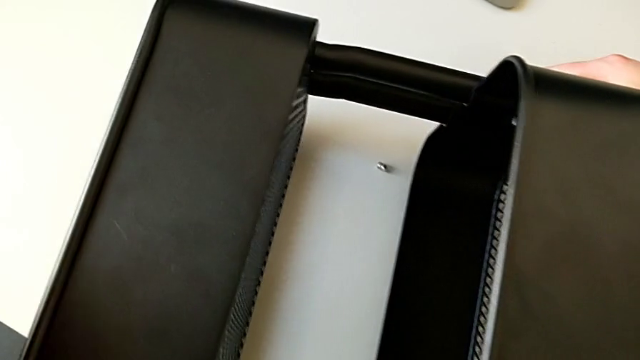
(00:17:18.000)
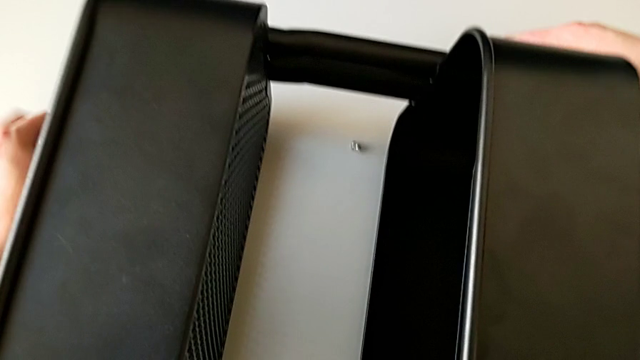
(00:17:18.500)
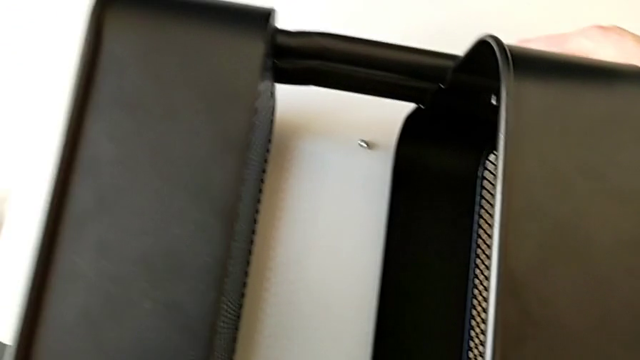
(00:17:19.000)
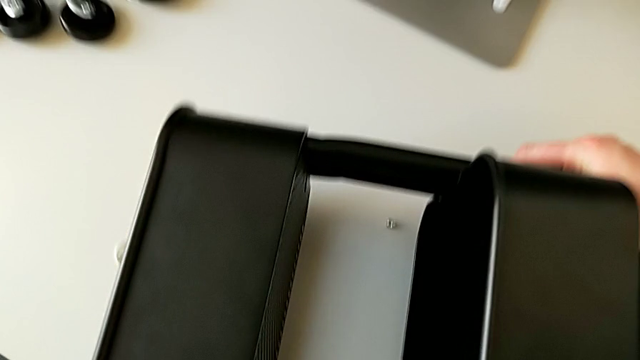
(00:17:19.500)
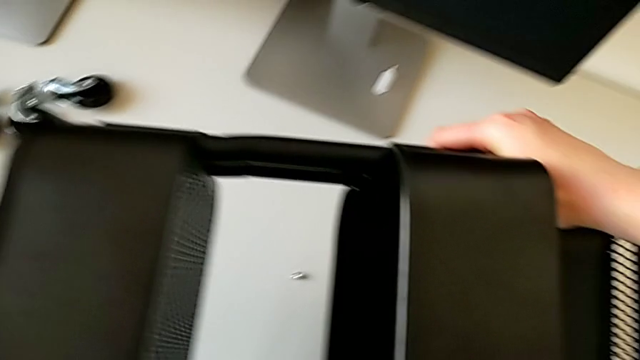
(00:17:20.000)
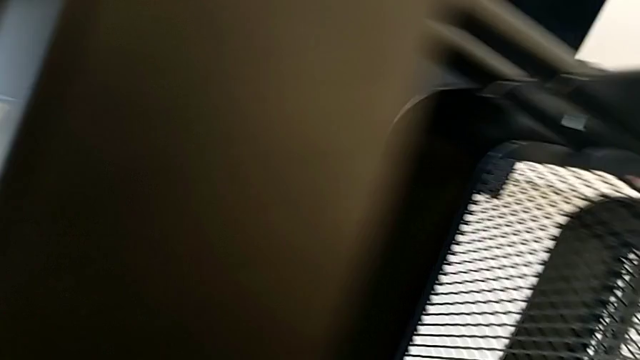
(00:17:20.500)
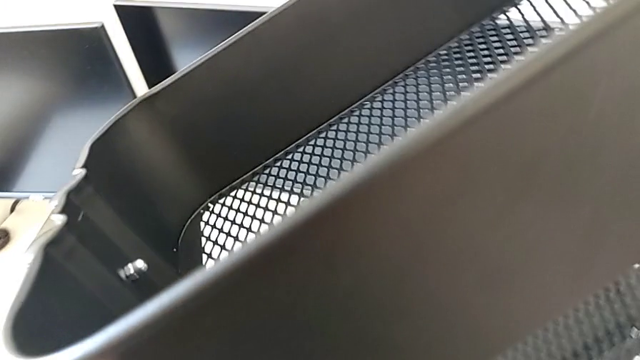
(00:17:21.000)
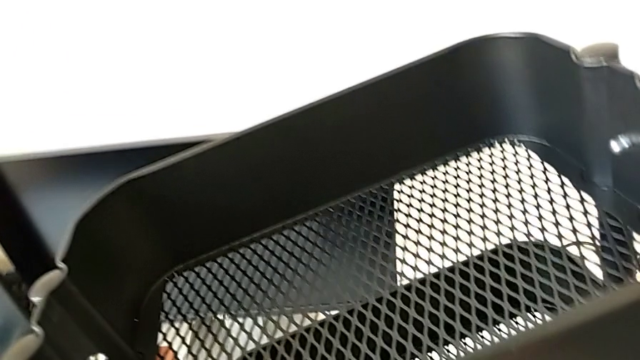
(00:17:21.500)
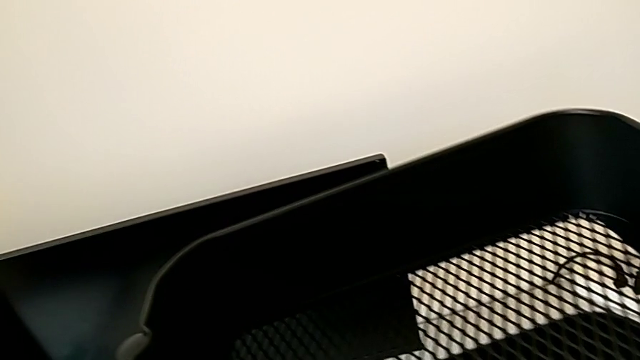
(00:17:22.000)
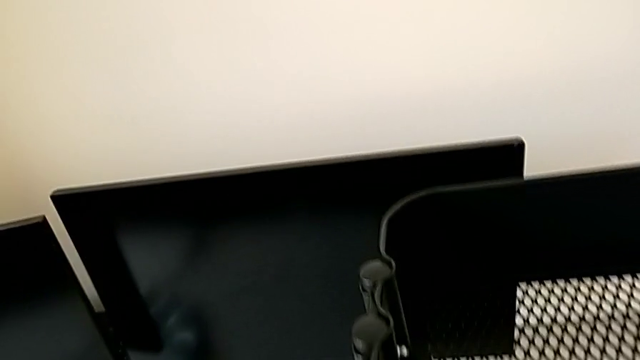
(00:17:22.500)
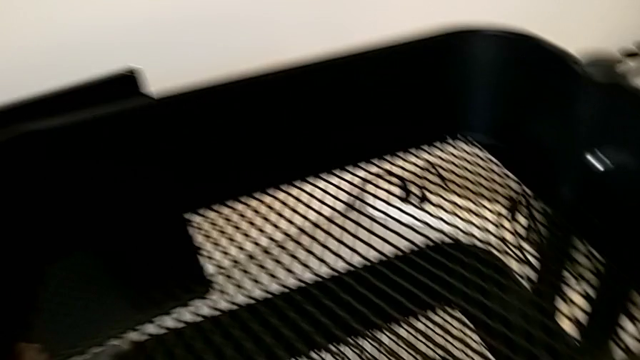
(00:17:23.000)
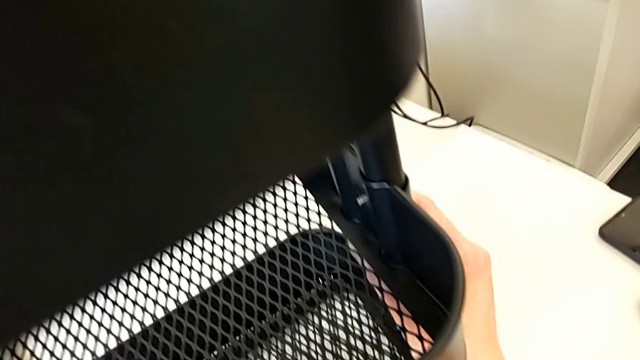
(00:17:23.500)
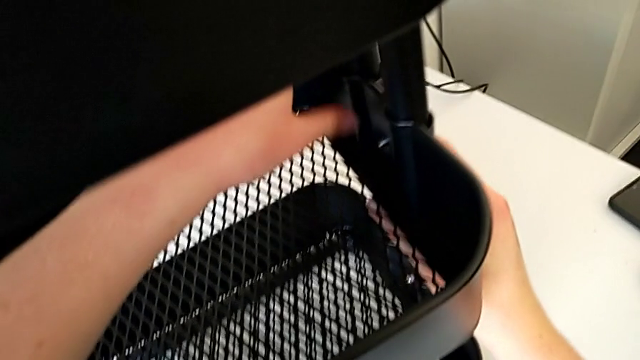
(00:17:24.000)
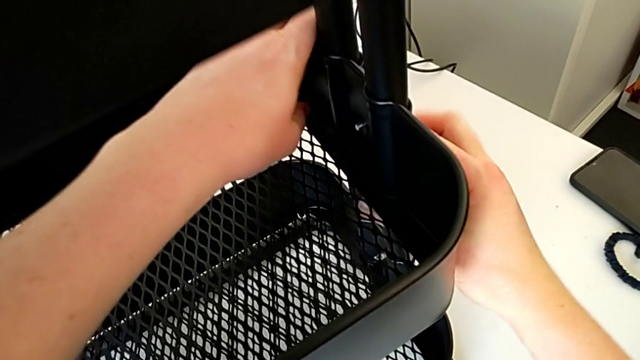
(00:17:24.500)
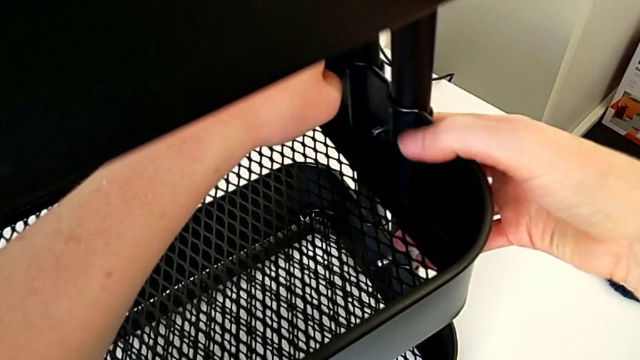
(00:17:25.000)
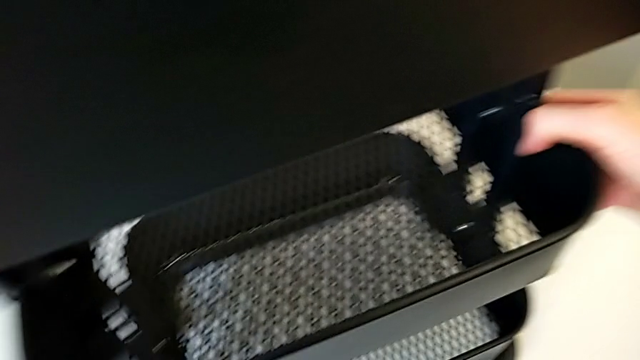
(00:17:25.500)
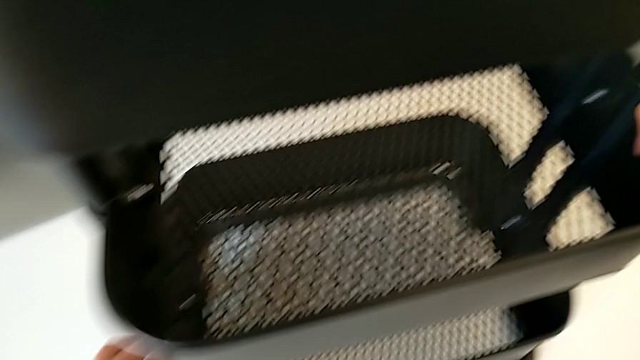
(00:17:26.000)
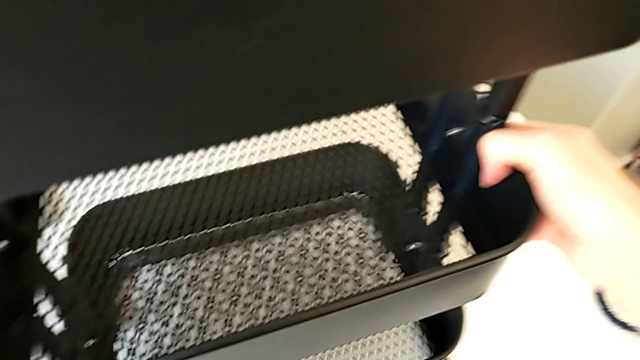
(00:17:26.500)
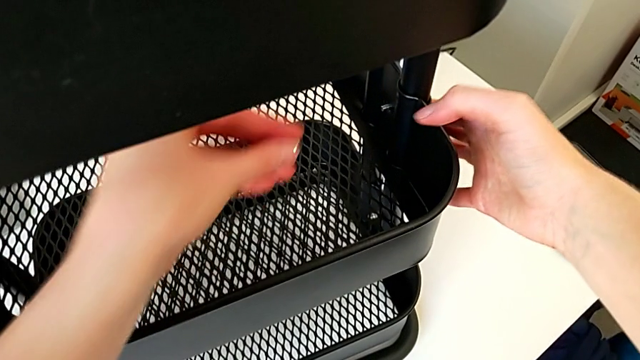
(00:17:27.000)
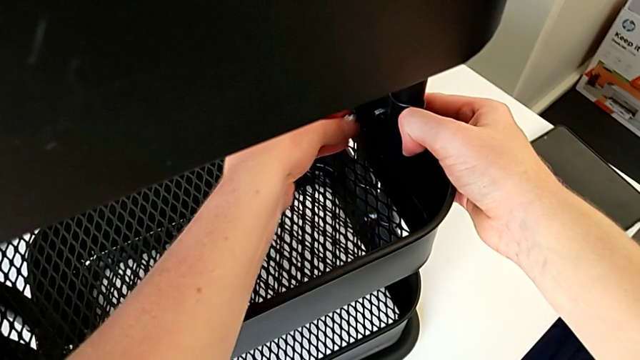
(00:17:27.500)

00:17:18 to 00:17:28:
The camera wearer is screwing the third bracket into place. They place the hexagonal wrench, rotate the utility cart, grab it, grab the grid tray and grab the hexagon cap nut.

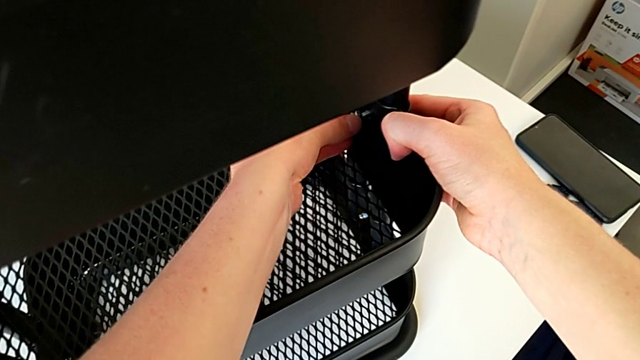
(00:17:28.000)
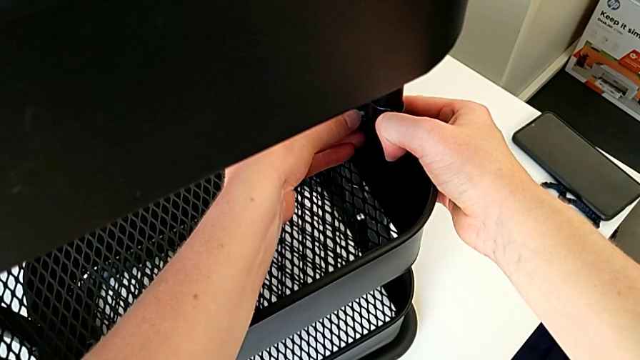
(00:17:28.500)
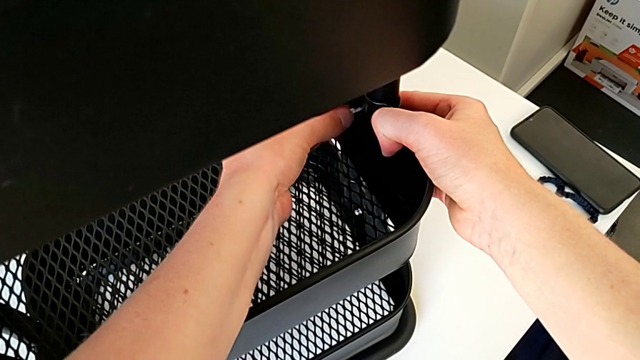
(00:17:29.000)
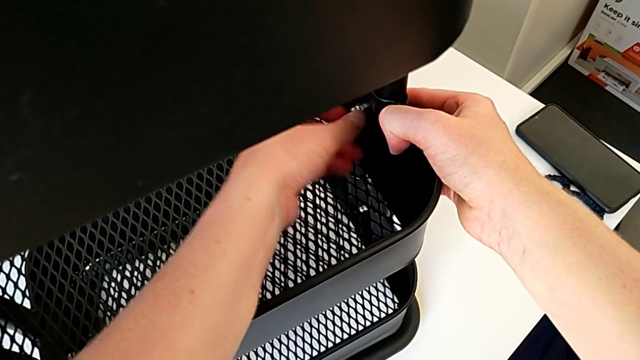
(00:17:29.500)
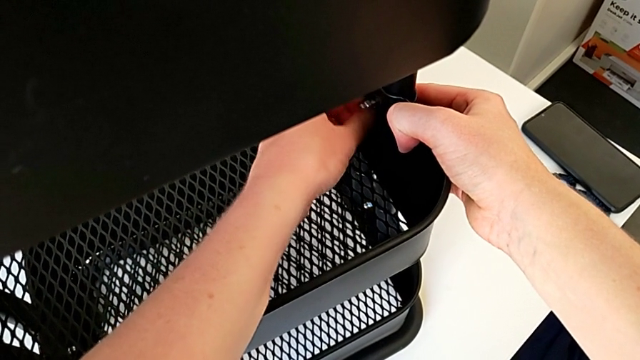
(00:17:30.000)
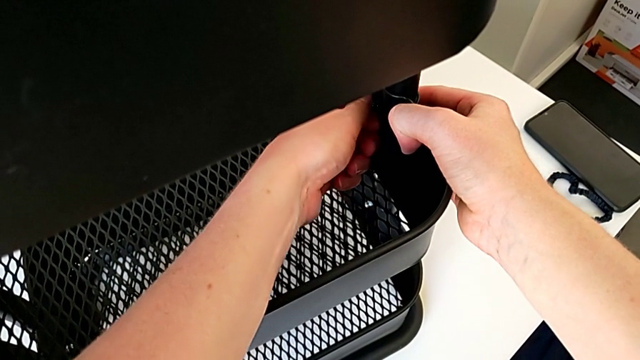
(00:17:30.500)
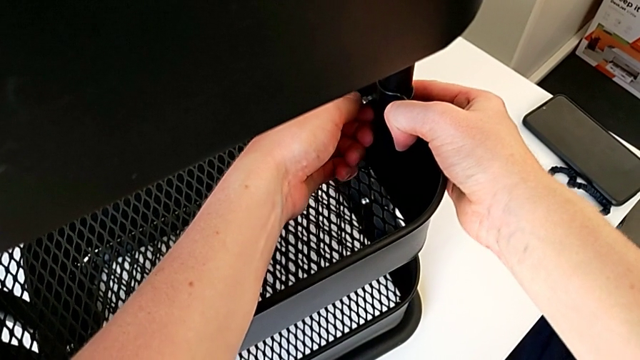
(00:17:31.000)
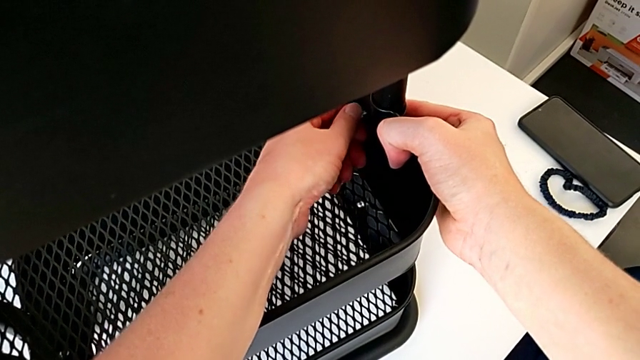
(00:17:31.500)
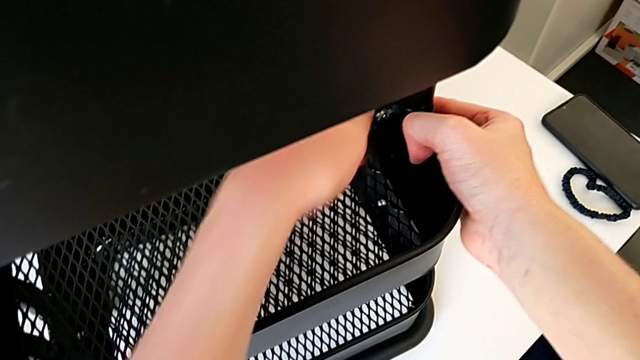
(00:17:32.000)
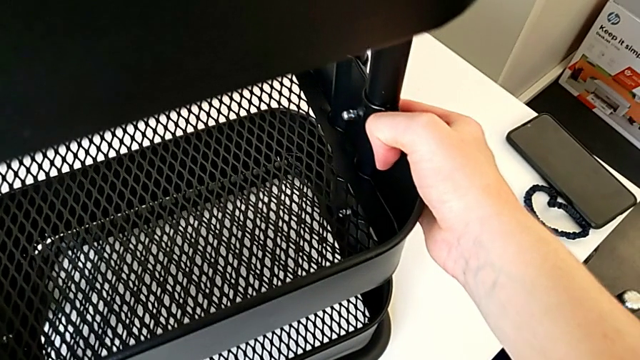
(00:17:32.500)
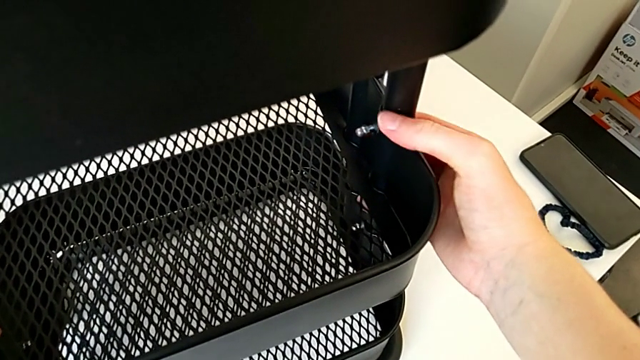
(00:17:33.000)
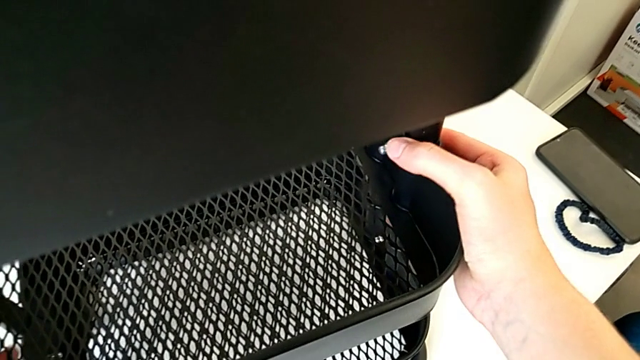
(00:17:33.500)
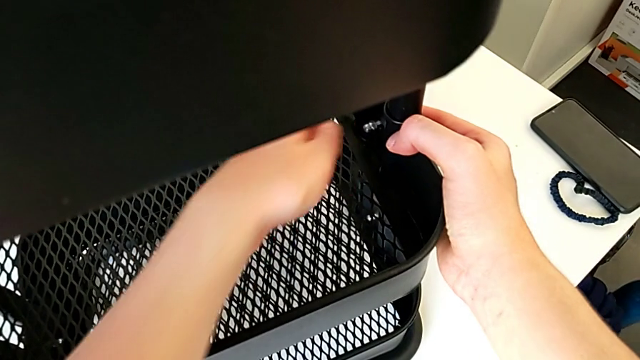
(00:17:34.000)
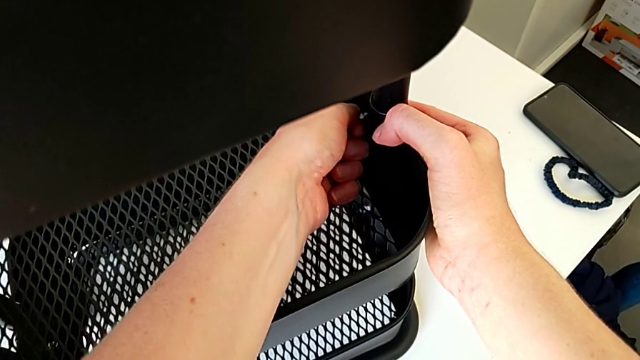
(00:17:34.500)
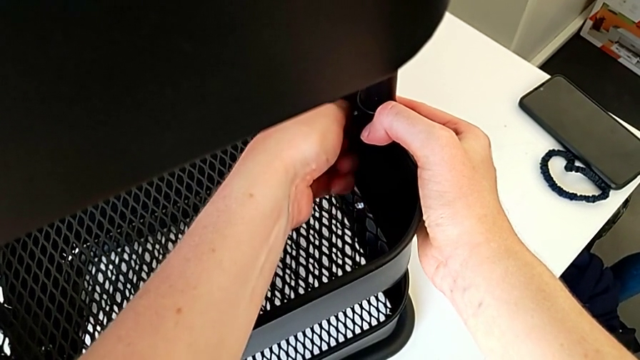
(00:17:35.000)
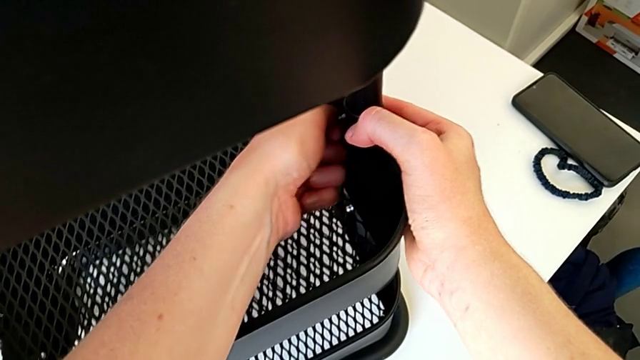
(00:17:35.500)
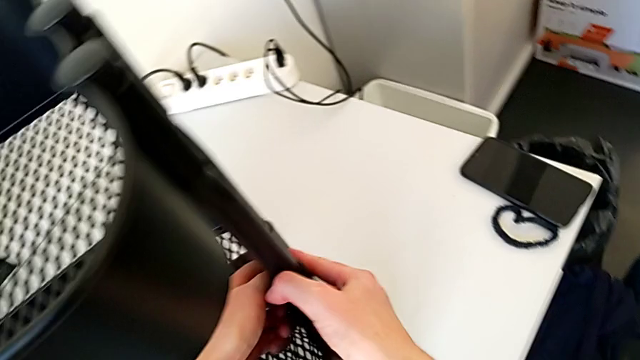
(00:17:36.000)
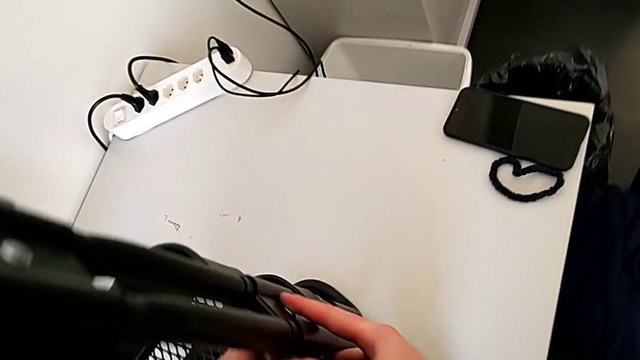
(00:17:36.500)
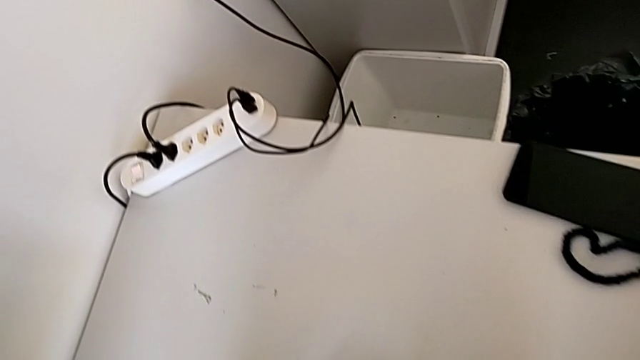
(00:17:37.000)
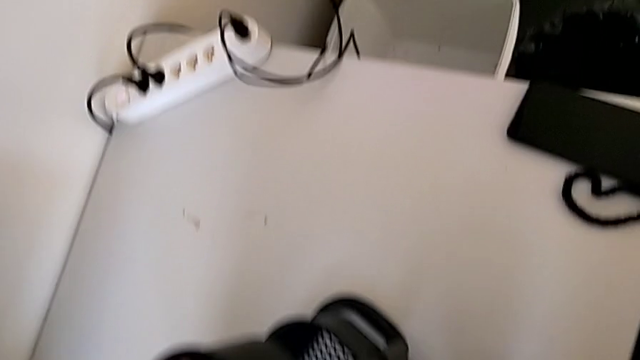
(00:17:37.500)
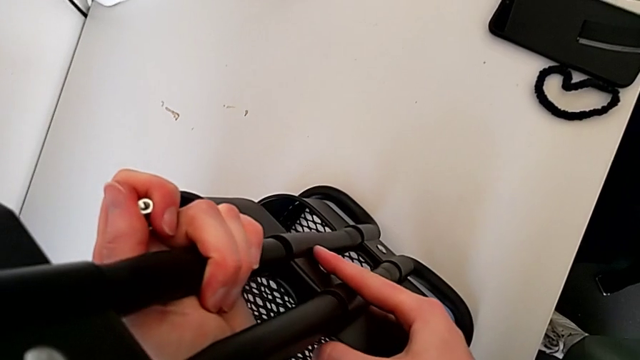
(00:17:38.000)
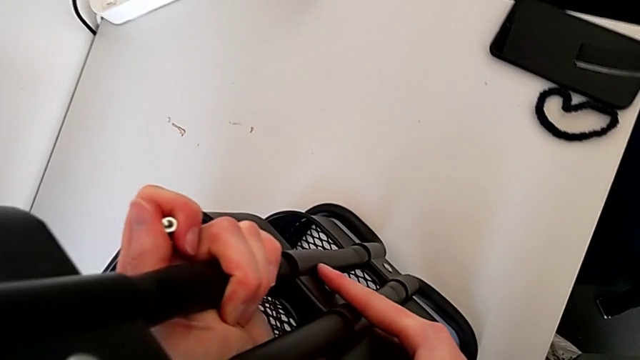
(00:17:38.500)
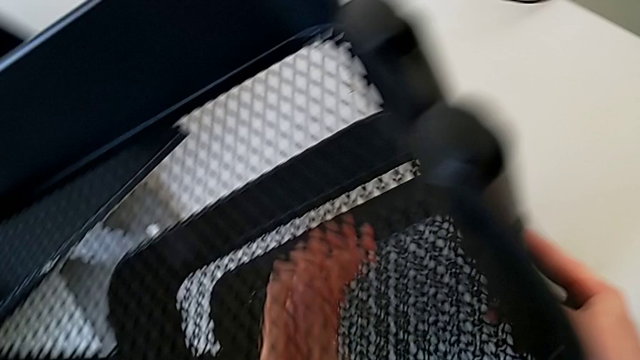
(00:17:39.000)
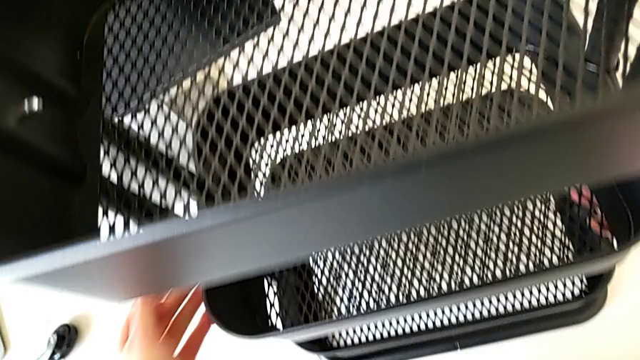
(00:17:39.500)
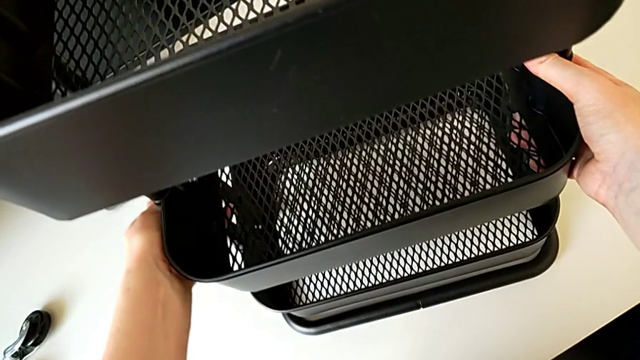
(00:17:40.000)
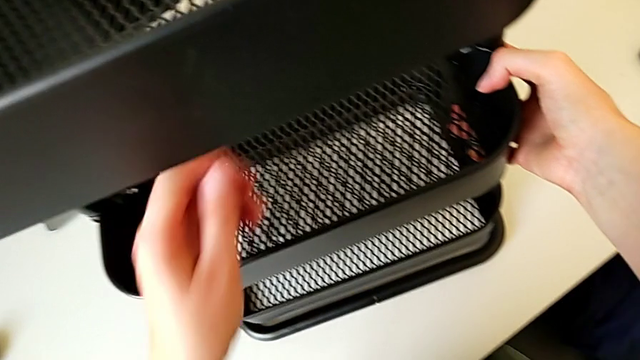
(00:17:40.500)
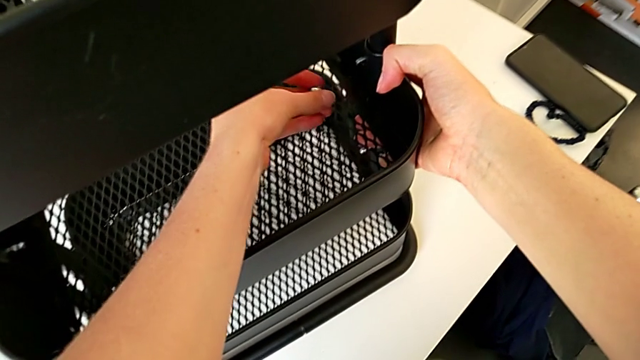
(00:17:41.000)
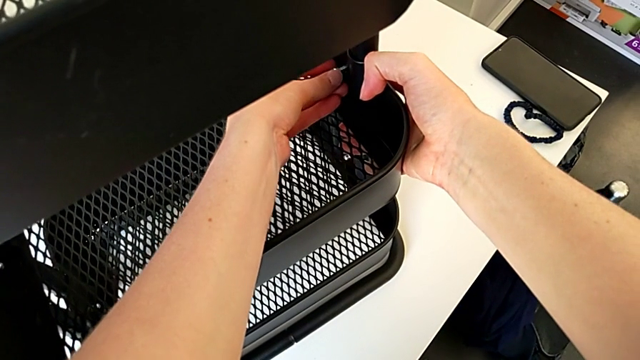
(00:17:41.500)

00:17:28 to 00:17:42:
The camera wearer is screwing the third bracket into place. They insert the hexagon cap nut, screw it, grab the utility cart, unscrew the hexagon cap nut, grab the utility cart, grab the hexagon cap nut and insert it.
